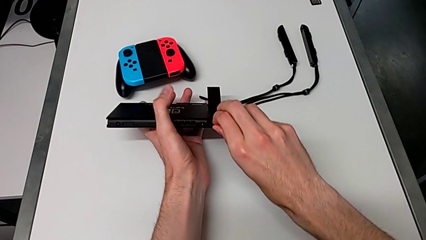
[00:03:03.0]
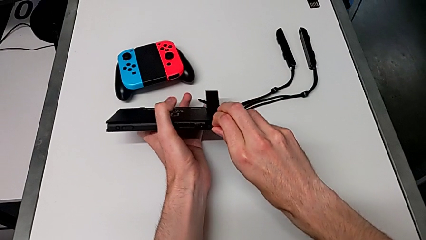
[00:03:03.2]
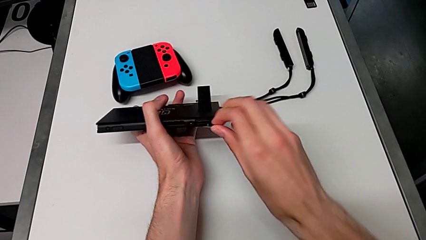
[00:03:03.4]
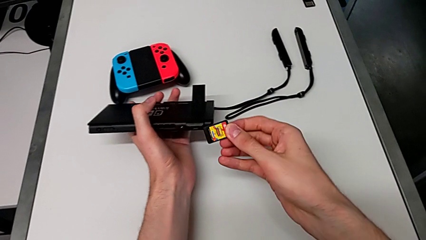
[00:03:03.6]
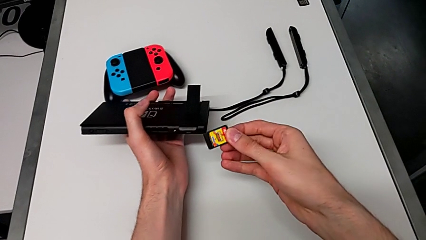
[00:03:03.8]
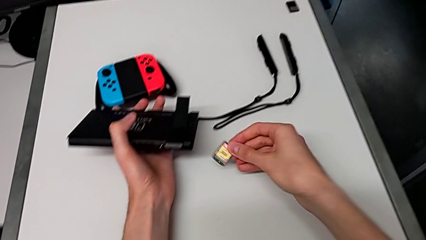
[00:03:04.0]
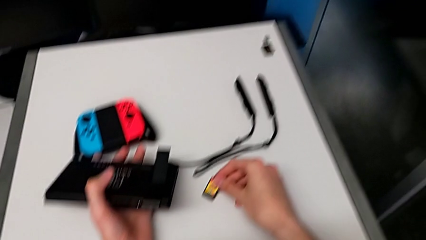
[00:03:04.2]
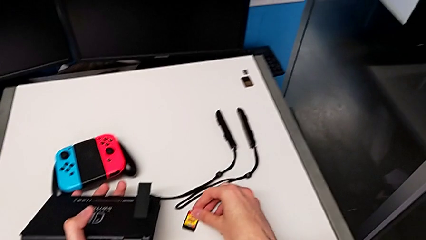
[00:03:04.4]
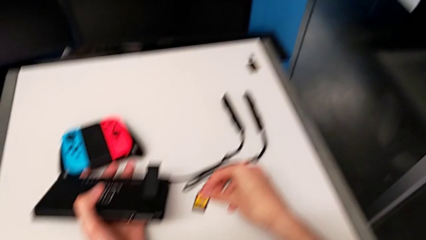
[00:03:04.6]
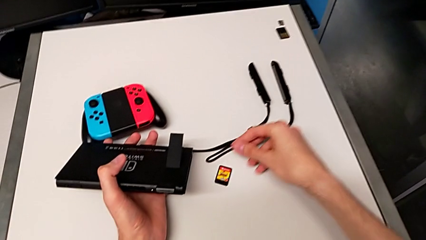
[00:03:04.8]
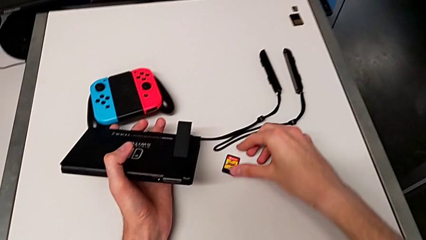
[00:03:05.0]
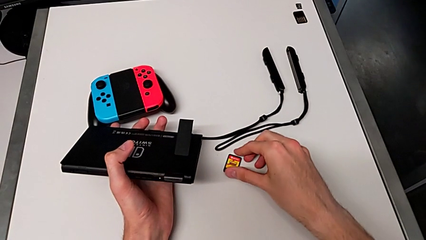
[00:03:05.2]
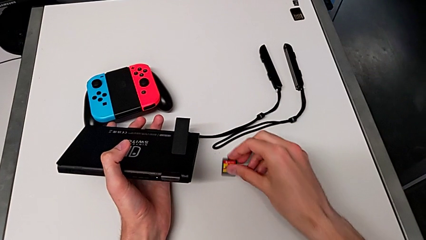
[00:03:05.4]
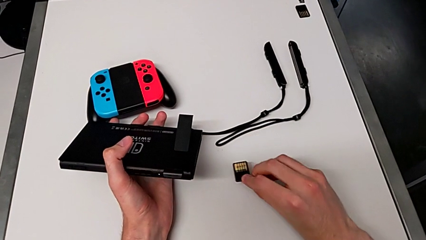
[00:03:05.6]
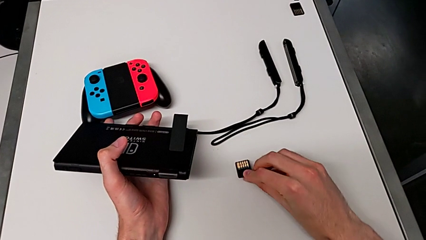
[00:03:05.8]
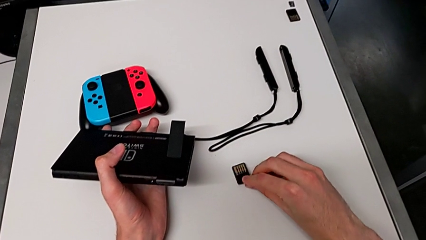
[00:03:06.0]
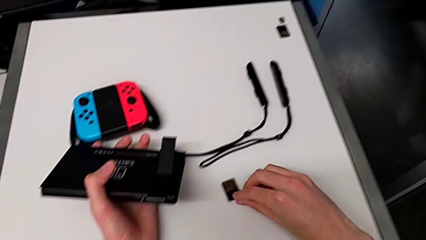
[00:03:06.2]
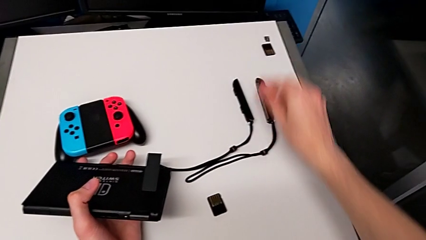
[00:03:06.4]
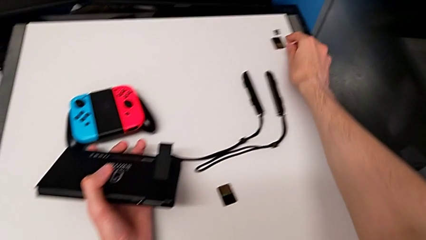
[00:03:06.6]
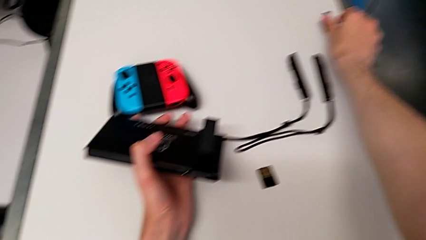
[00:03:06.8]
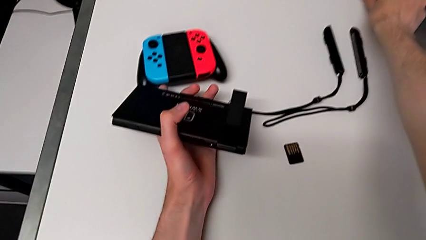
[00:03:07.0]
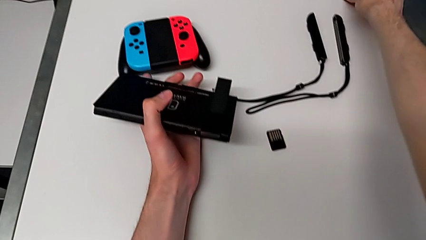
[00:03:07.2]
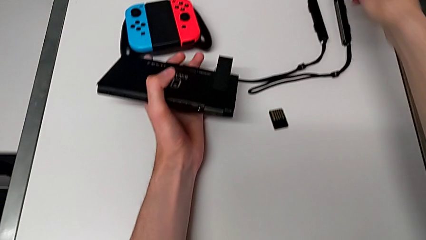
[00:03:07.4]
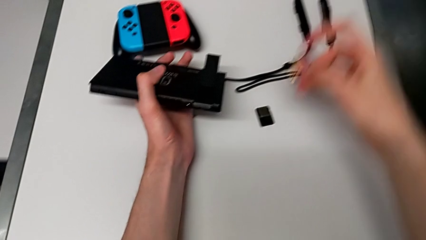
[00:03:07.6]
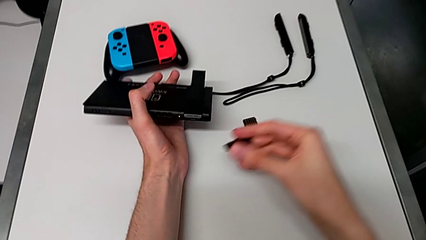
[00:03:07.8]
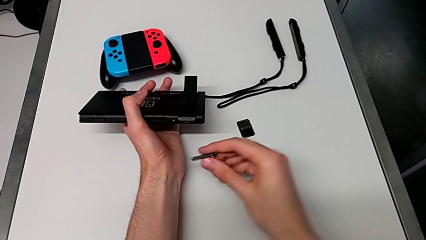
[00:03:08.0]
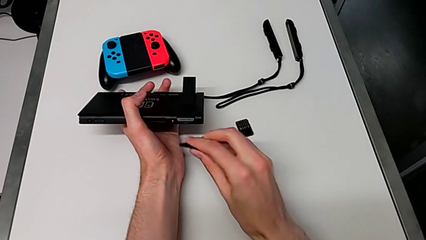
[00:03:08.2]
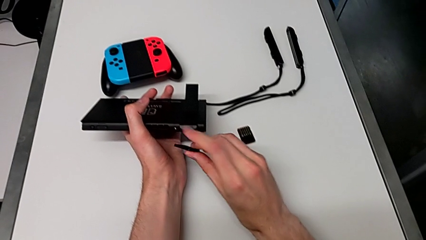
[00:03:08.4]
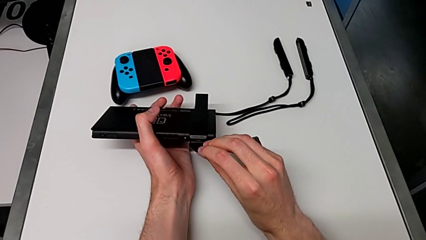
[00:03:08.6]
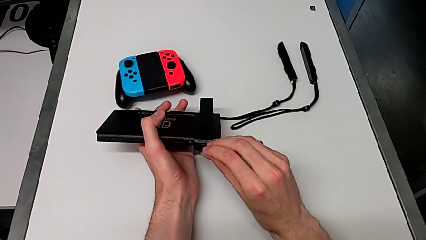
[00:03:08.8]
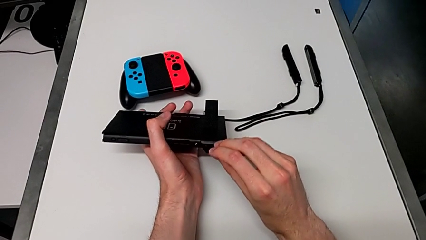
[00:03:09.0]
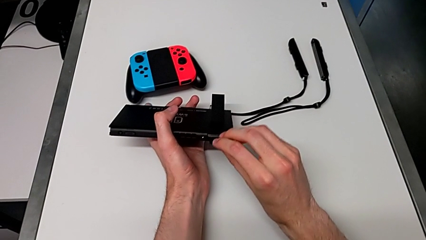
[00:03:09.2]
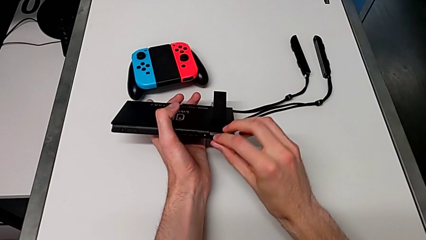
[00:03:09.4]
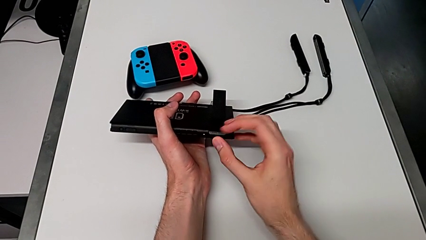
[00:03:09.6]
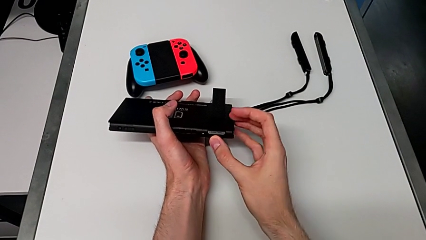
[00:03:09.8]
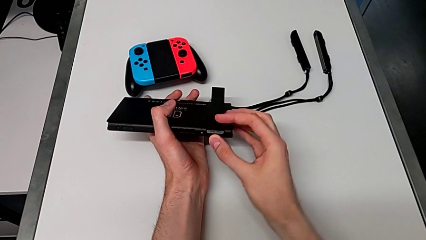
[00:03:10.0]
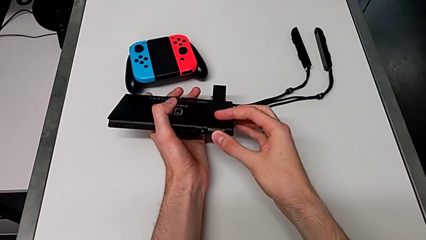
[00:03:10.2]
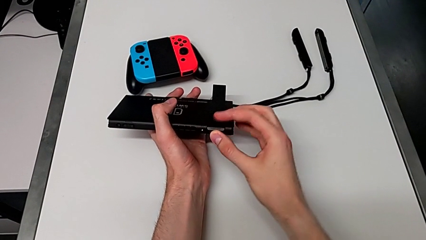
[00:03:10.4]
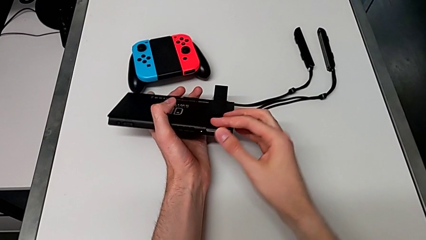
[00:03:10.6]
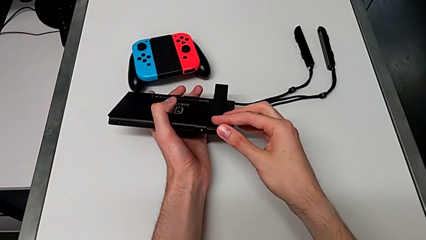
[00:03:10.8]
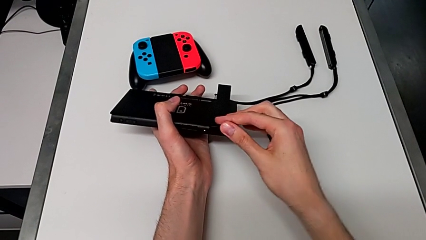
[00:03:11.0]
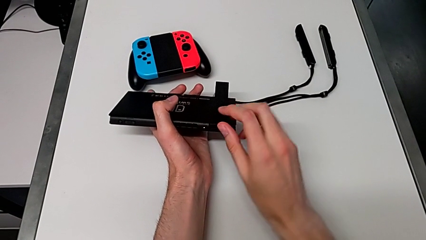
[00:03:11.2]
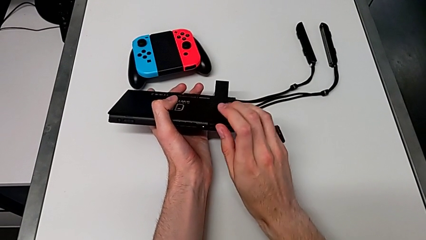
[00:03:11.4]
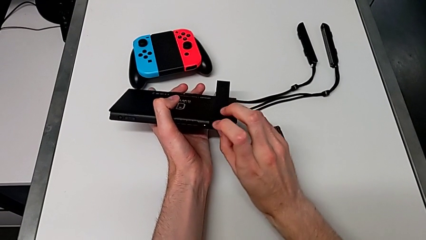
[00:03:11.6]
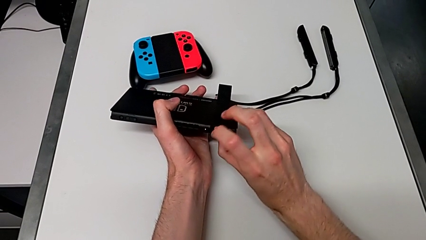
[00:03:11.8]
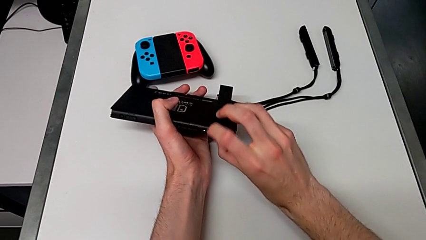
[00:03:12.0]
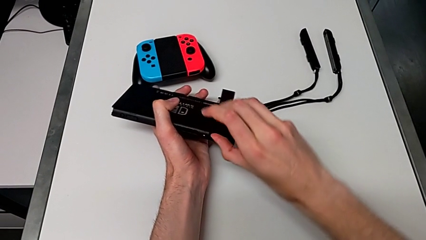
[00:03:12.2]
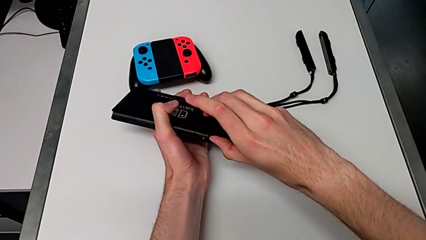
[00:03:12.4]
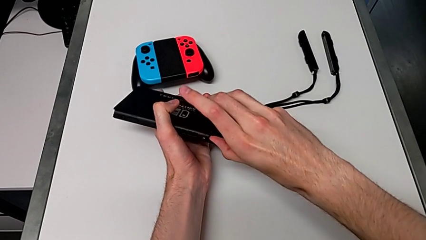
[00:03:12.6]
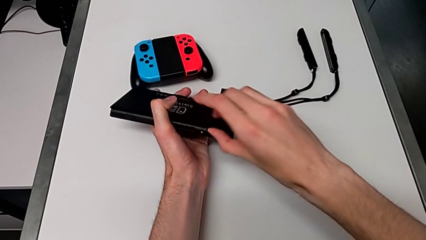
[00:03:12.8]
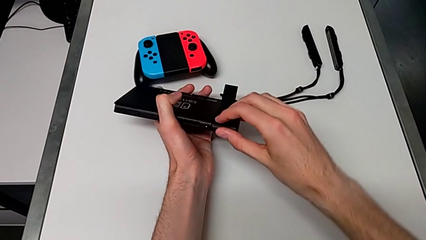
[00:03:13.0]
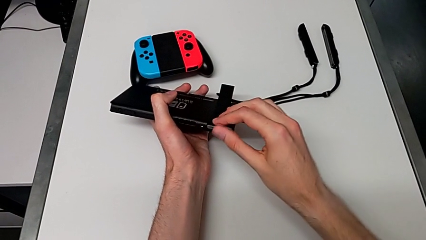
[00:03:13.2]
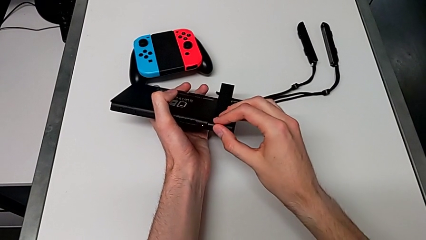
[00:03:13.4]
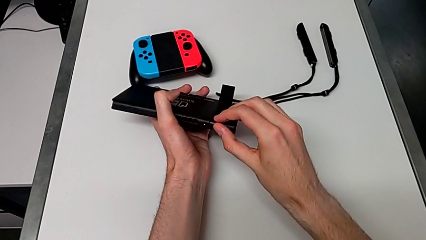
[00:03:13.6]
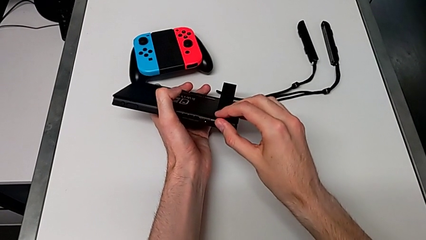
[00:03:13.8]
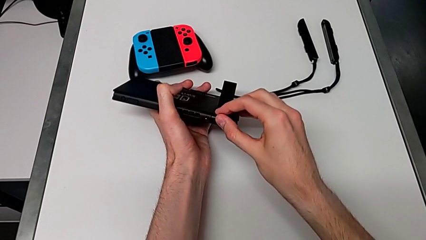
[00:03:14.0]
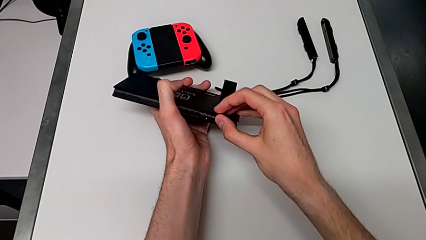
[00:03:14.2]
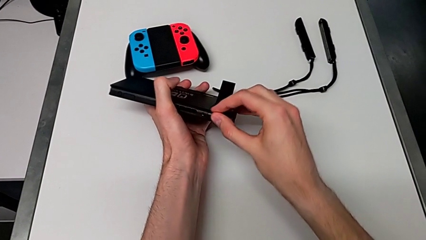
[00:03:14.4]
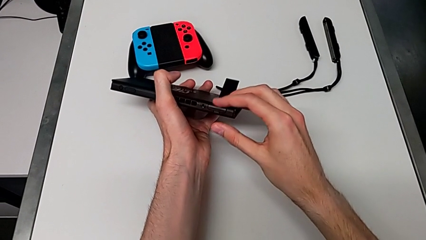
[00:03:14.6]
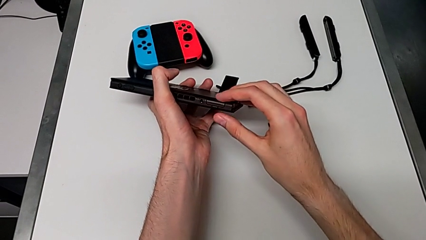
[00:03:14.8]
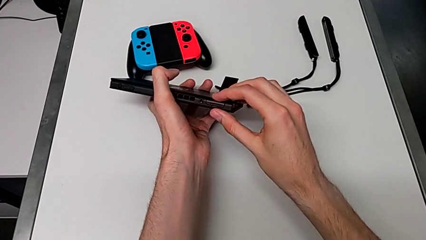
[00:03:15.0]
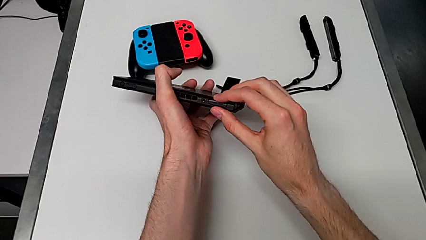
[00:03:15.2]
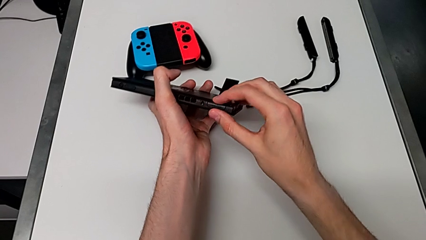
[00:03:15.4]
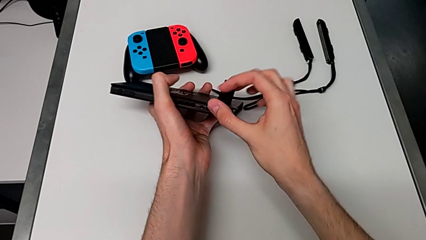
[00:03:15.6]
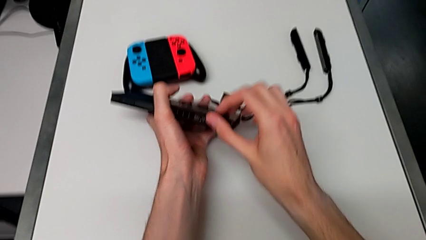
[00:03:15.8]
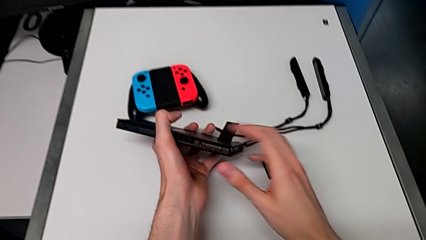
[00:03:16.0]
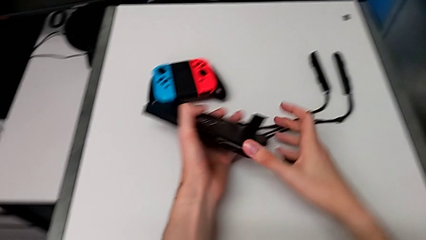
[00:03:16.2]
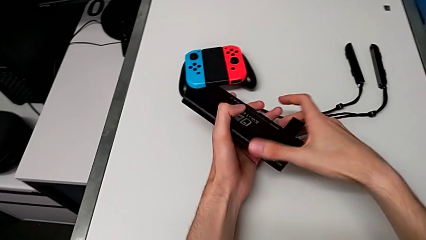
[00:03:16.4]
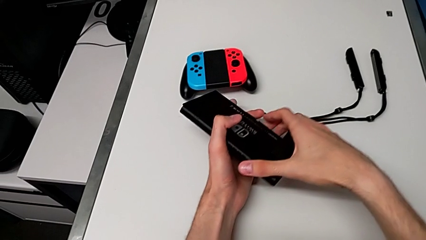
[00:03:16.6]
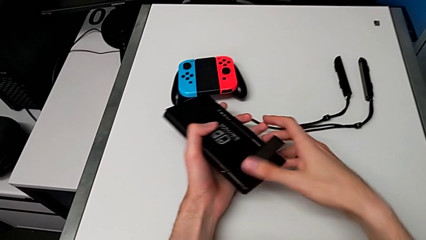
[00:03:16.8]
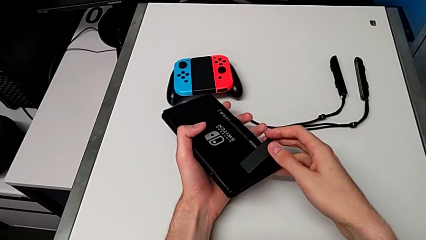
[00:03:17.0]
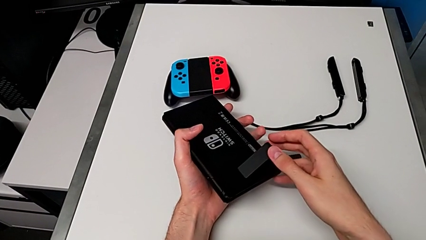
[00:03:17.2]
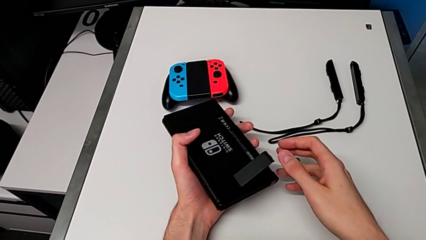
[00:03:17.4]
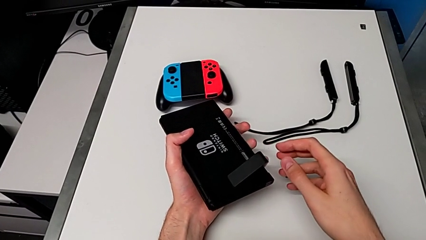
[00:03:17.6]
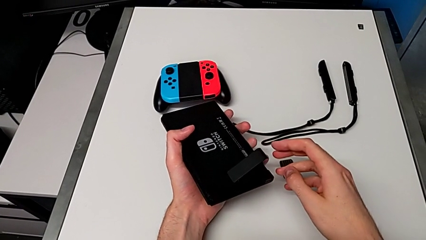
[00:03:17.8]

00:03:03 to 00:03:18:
The camera wearer is changing the game card. They withdraw the game card, drop it, insert the game card and close the game slot.

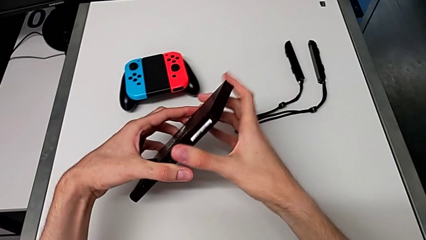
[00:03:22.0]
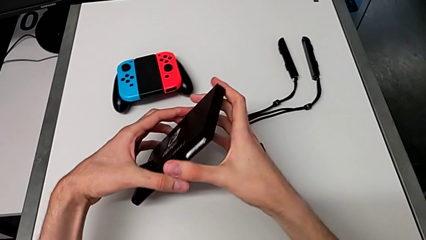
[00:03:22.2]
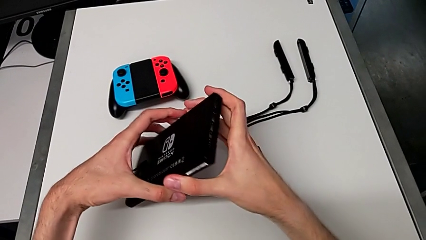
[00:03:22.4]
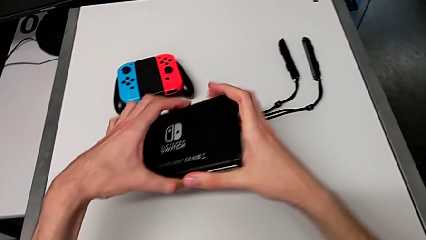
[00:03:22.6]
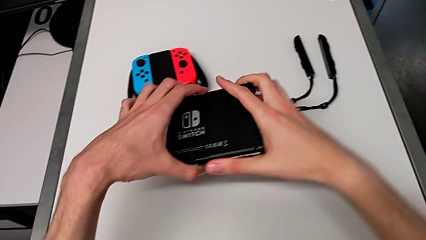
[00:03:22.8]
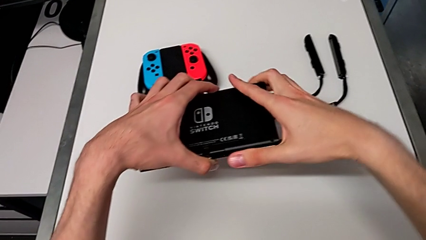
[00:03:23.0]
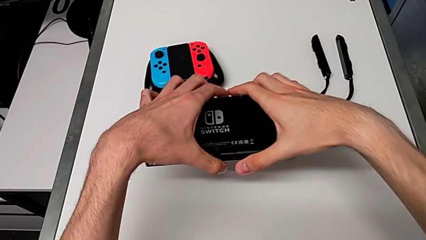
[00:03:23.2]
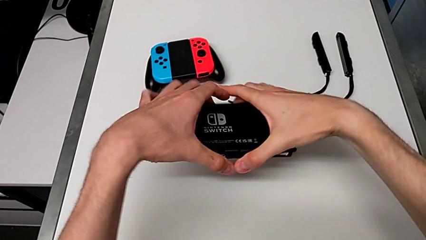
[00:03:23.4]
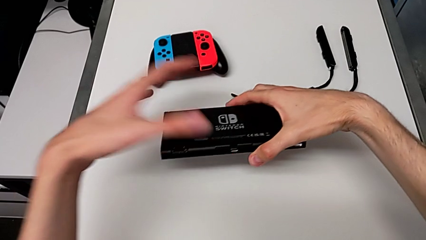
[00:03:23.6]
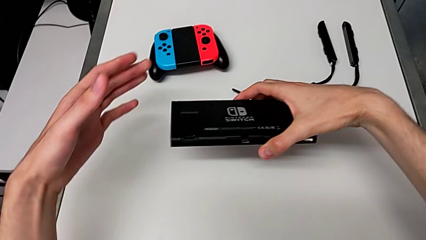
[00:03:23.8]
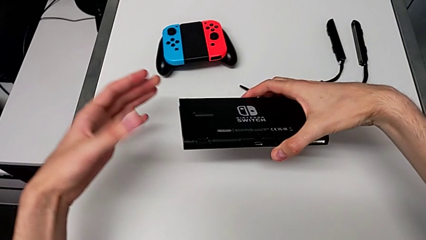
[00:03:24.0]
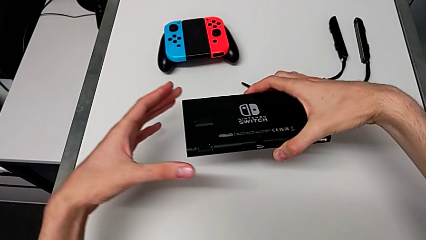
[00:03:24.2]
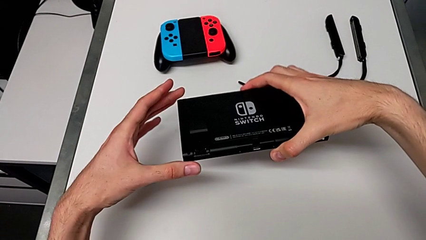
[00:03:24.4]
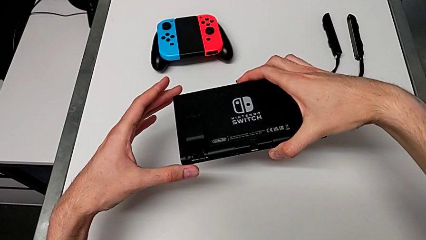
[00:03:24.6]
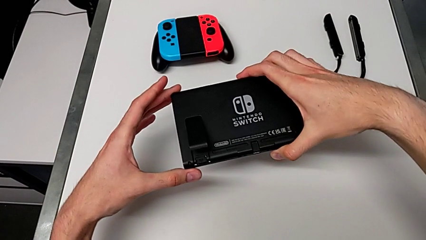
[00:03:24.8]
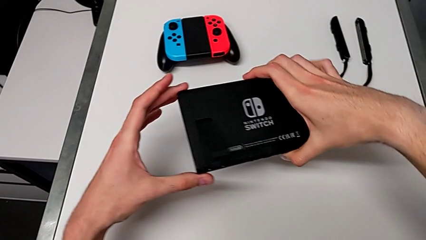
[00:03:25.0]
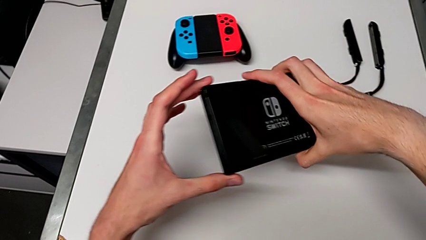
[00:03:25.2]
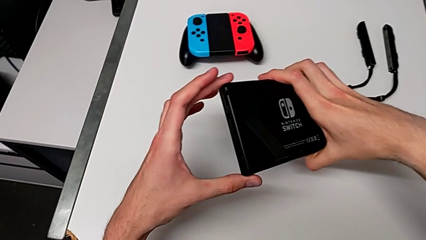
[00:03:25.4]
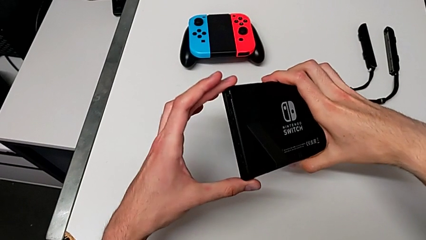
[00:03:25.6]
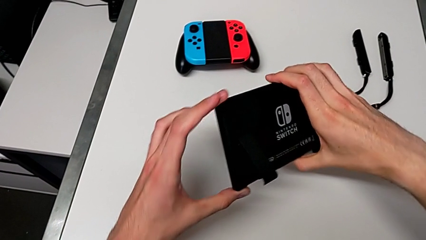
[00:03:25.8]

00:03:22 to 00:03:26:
The camera wearer is changing the SD card.
